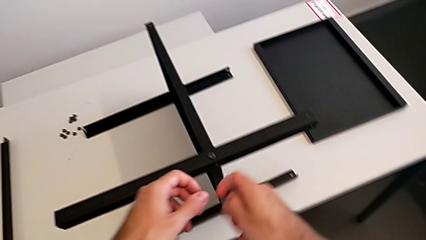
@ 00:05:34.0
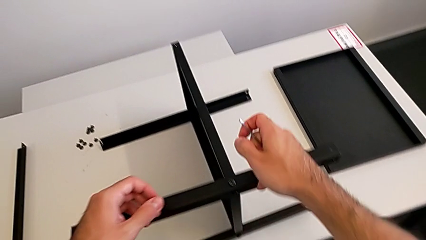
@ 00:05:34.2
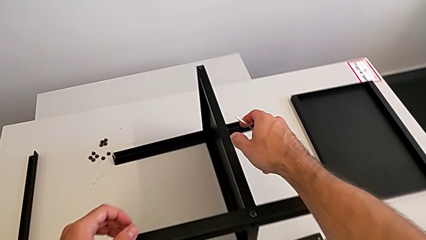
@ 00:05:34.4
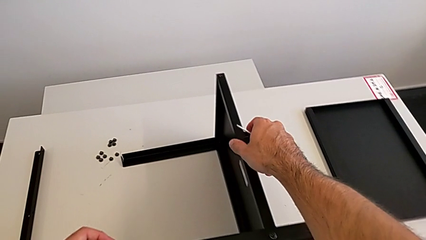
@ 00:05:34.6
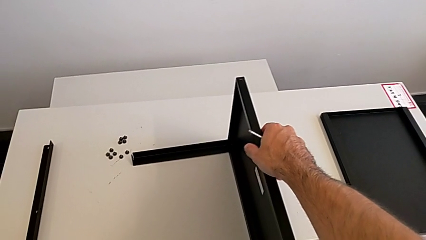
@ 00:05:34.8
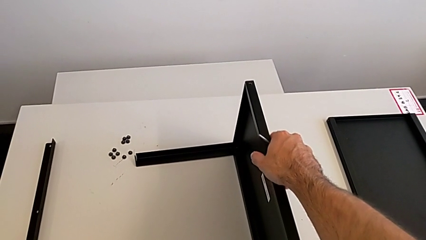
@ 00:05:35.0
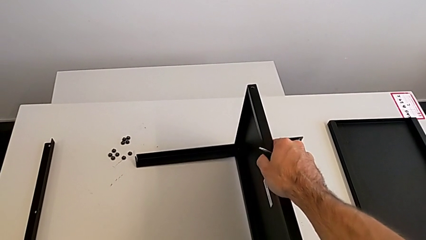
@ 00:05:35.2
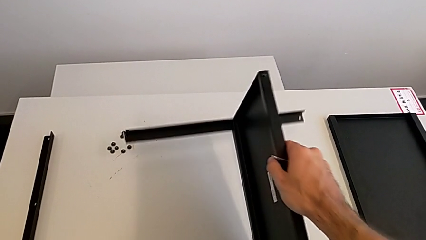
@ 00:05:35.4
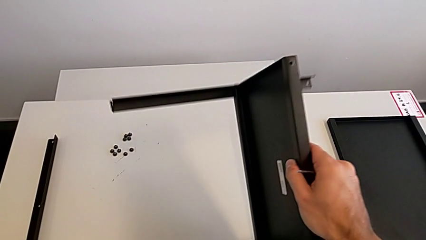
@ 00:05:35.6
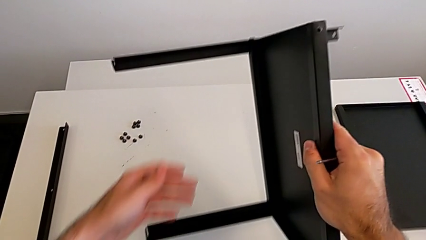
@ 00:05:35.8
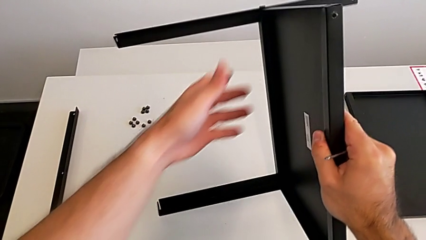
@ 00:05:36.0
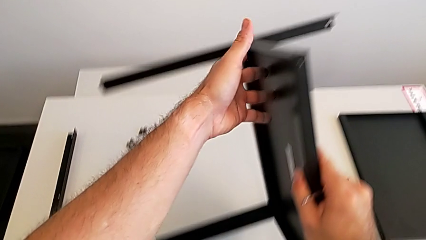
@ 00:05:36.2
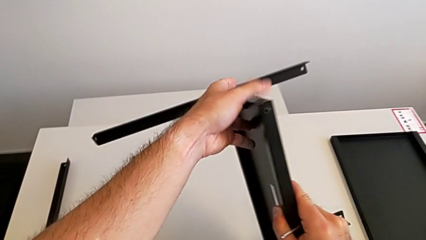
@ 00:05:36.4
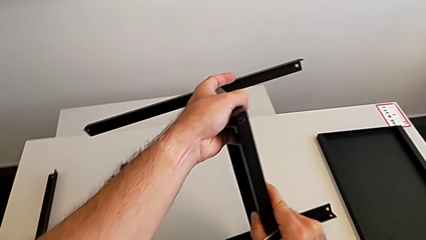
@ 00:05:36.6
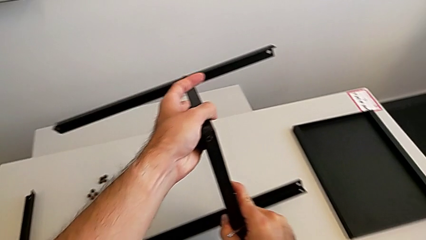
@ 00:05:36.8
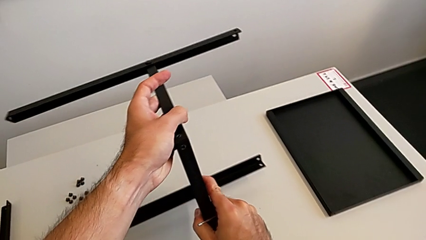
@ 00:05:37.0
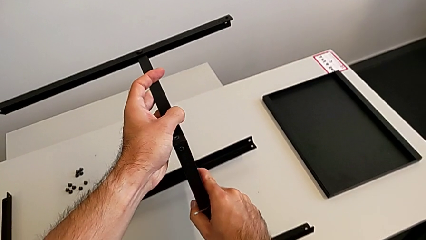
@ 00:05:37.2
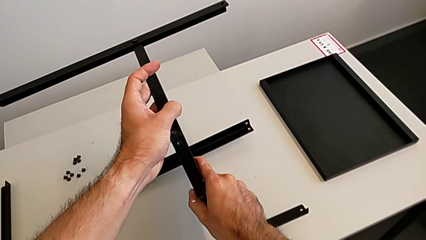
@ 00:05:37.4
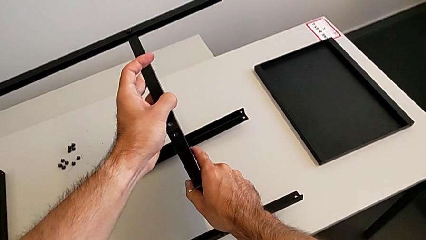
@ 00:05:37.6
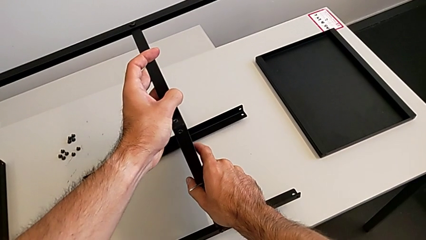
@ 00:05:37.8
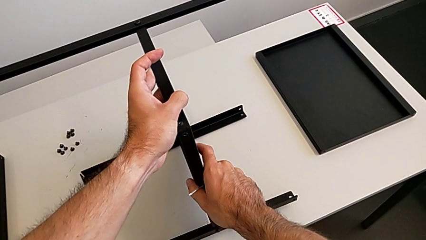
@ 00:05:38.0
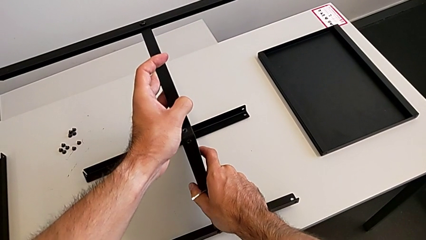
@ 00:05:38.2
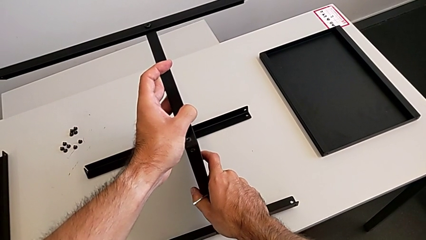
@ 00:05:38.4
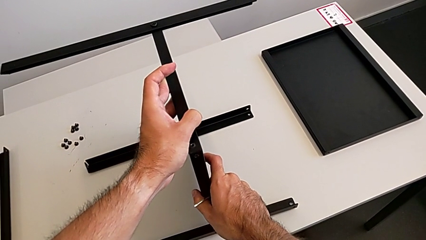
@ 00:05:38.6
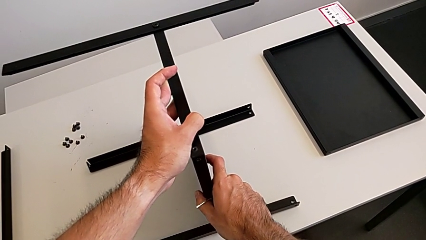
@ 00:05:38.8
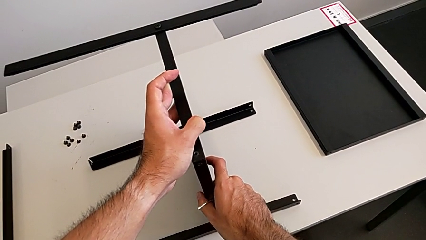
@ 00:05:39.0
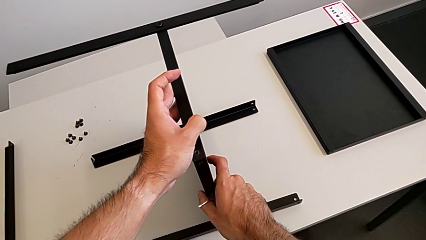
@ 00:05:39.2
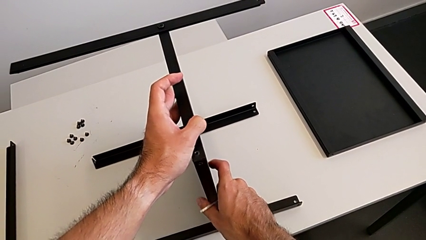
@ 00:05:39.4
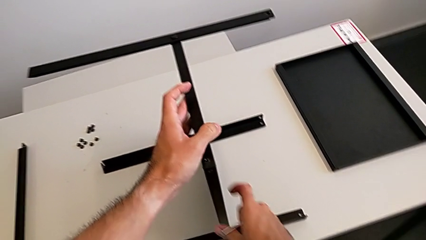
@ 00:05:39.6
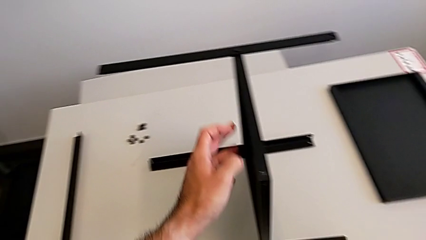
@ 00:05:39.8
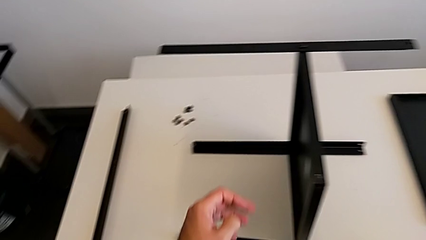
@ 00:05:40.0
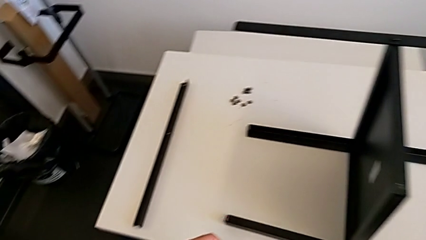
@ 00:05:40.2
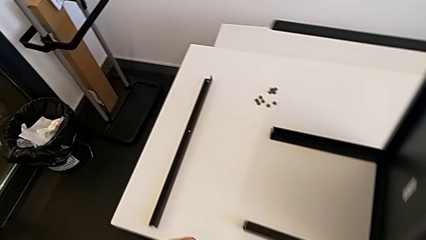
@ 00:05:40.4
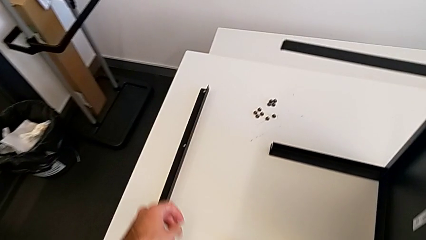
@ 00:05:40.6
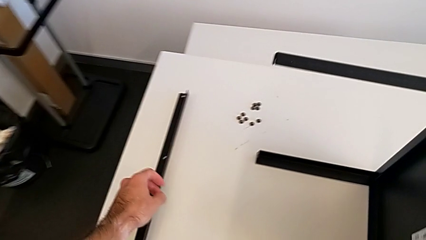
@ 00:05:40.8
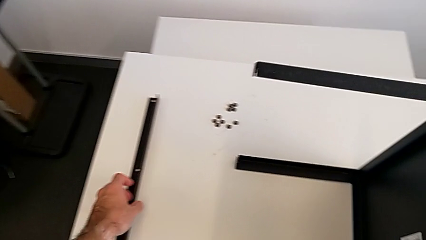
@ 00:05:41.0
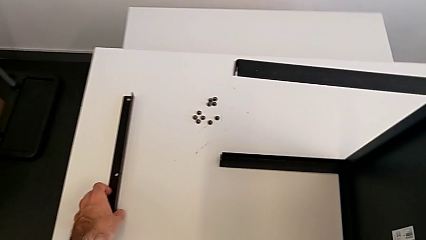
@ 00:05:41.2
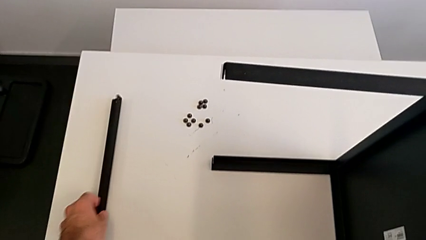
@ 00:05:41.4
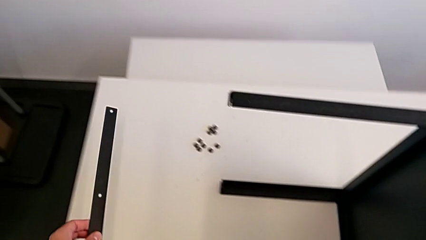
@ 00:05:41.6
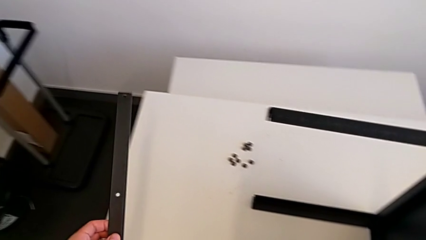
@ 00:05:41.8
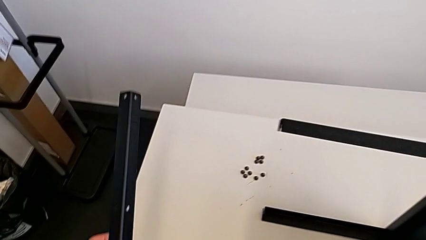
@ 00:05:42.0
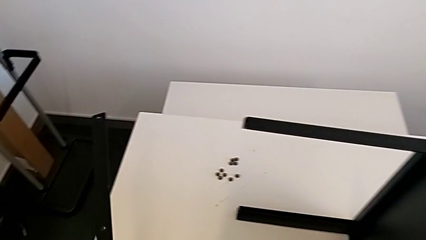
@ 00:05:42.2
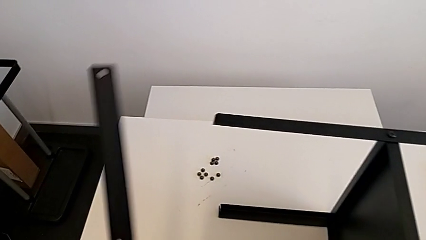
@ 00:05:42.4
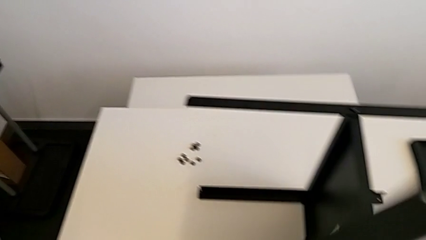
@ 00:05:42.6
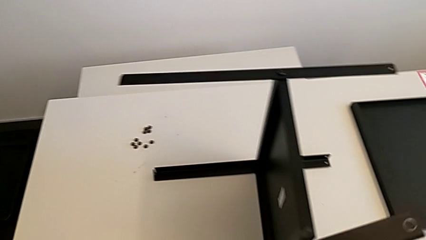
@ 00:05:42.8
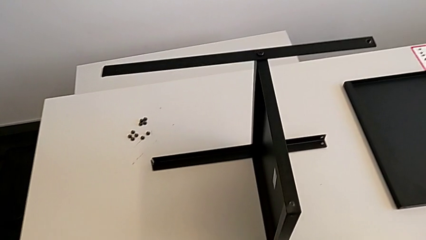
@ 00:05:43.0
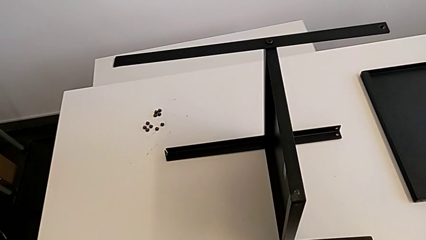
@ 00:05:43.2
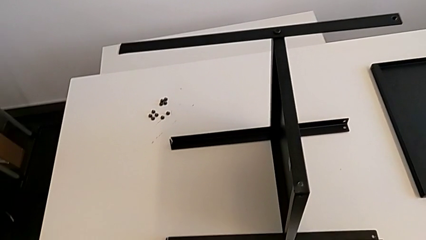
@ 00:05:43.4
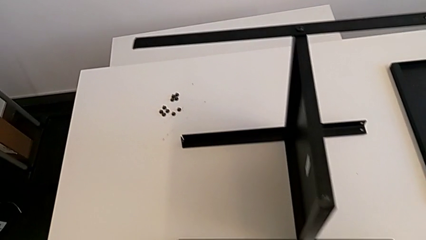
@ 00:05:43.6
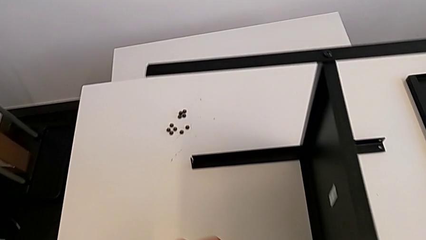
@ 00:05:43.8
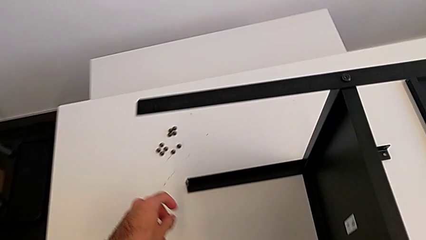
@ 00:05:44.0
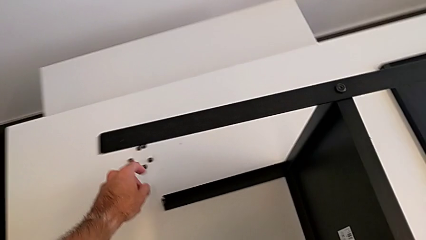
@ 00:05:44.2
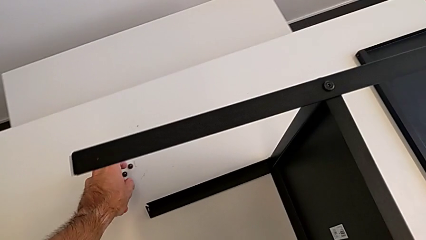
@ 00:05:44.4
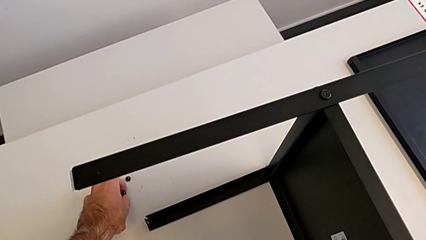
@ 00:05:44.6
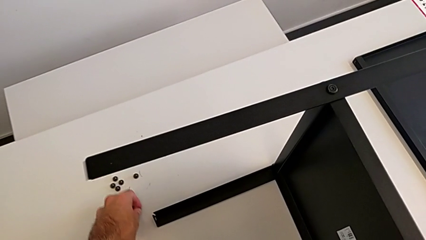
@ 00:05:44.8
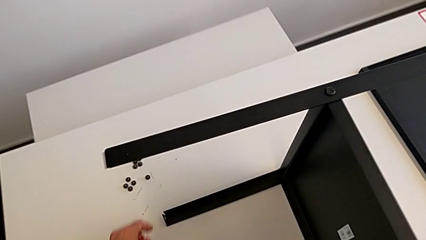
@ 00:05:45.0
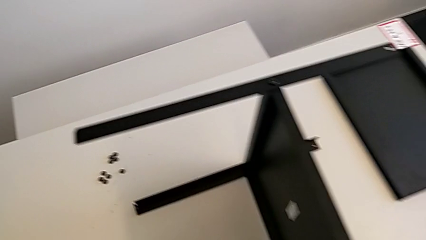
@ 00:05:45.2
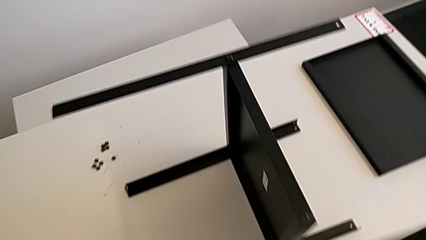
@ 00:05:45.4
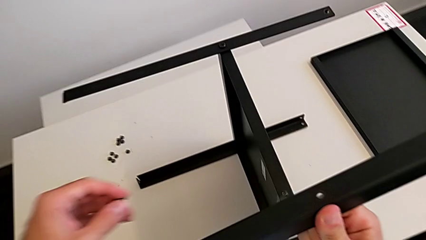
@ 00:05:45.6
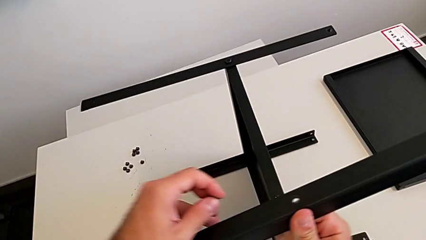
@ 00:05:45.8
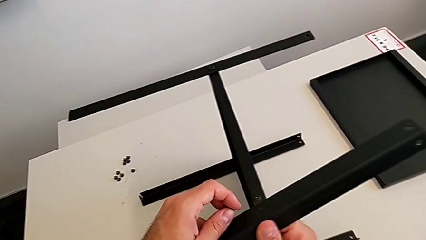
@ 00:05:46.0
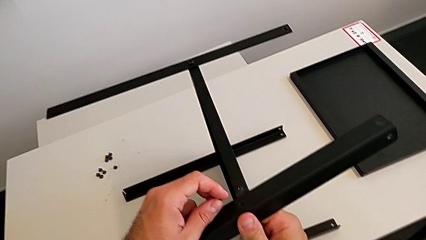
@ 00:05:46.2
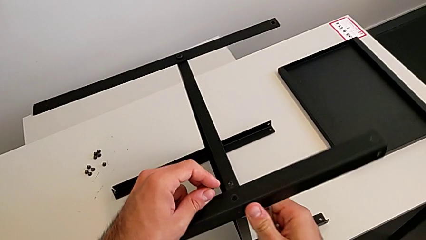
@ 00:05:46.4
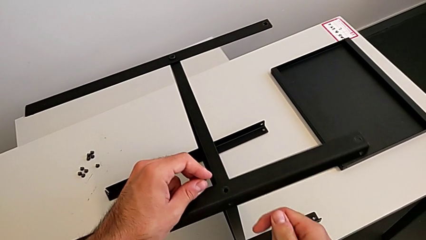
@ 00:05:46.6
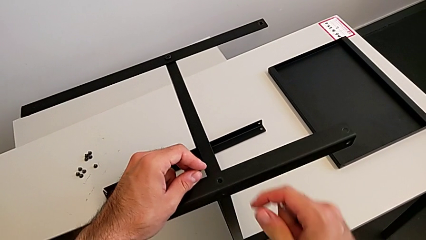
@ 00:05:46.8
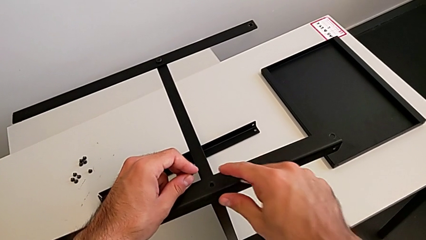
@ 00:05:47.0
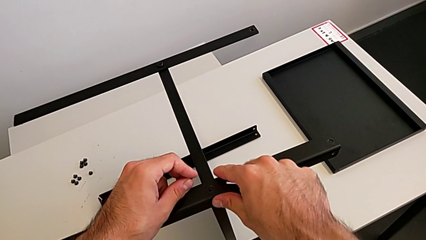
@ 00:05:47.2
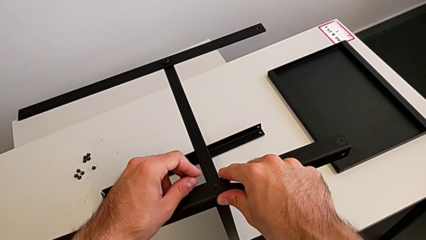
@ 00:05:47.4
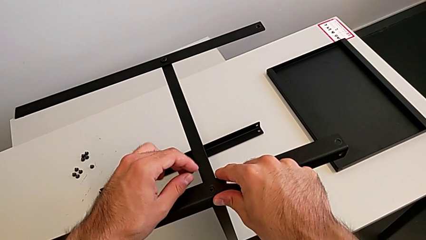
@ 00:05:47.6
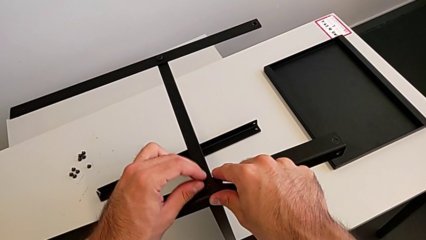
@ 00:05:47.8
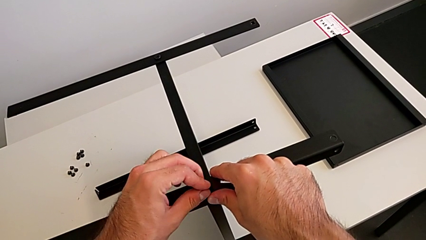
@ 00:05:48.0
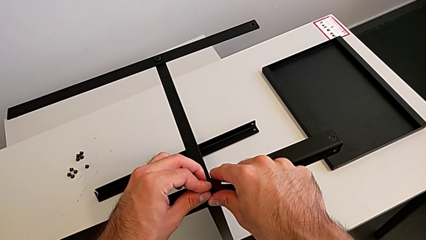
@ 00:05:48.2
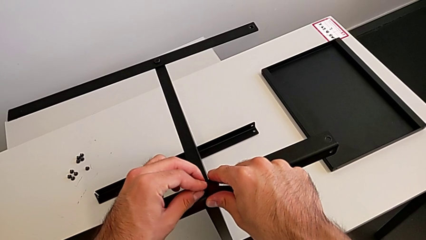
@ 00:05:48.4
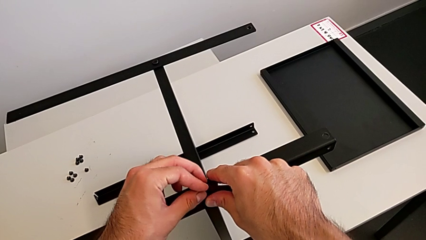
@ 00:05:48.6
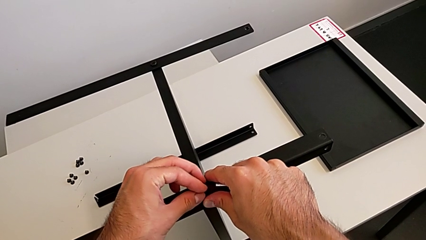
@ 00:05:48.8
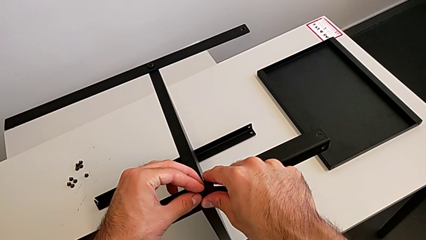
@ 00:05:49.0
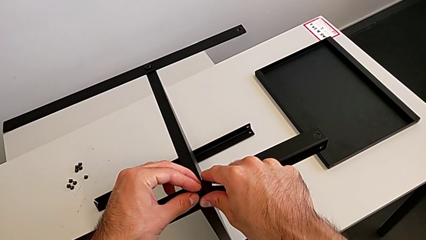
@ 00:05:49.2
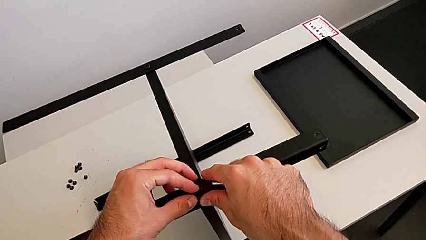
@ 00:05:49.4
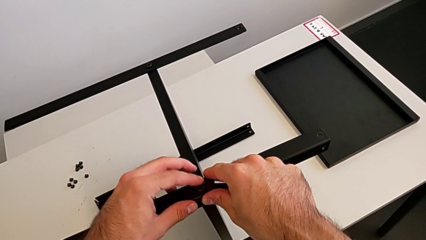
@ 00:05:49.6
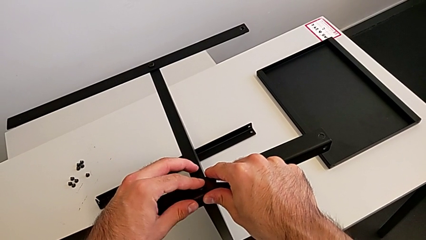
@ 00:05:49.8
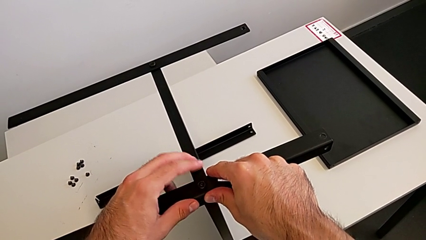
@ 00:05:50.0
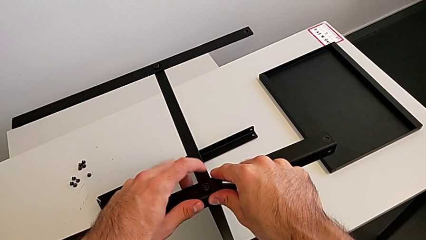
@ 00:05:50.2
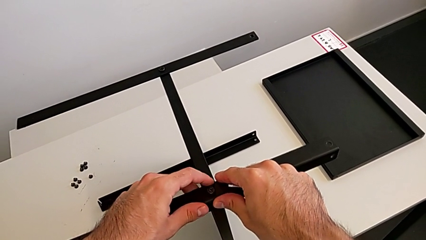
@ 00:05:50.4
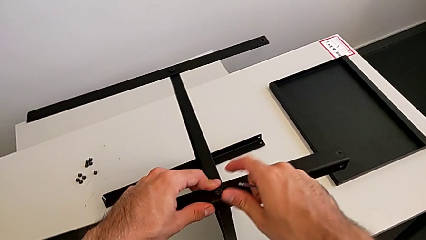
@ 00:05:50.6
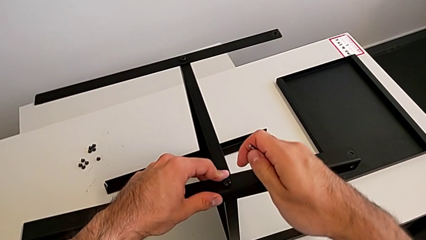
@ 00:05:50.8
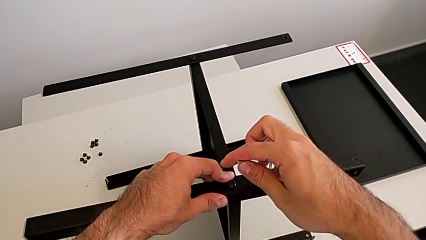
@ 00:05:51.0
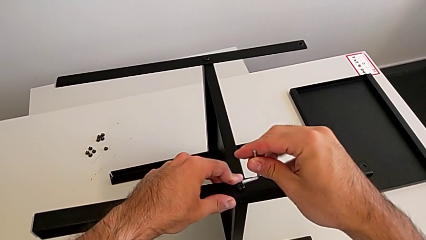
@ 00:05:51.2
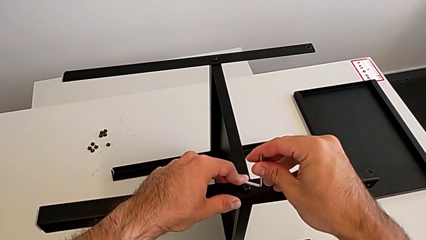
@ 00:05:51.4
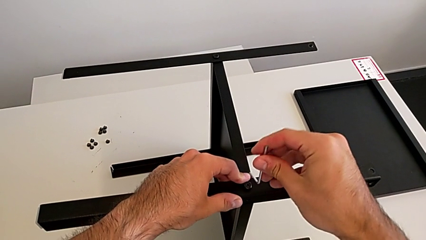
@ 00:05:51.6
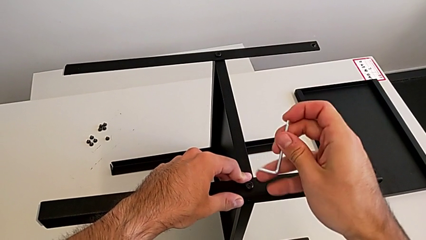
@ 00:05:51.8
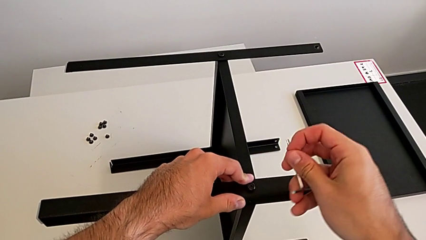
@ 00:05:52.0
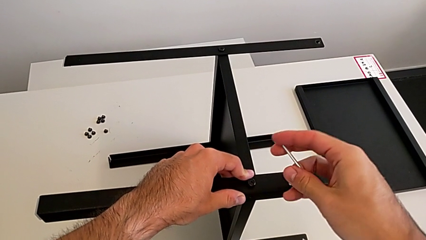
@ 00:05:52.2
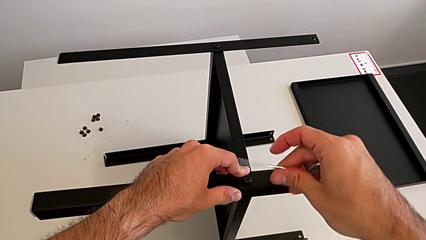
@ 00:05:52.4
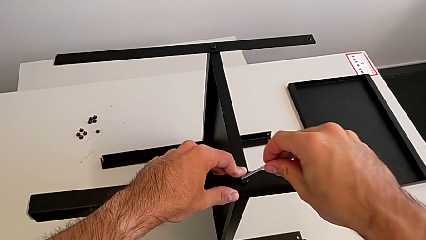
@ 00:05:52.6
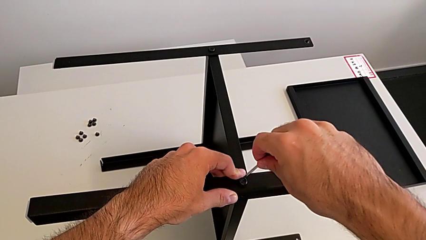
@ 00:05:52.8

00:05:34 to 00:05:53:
The camera wearer is screwing the fourth leg to the middle shelf of the table. They rotate the nightstand, grab the leg, grab the hex socket head, align the leg, insert the hex socket head and rotate the Allen wrench.
